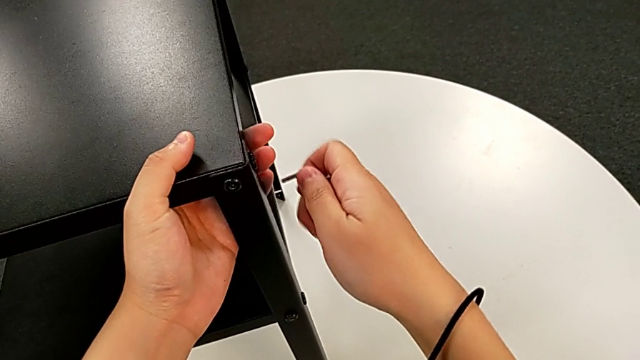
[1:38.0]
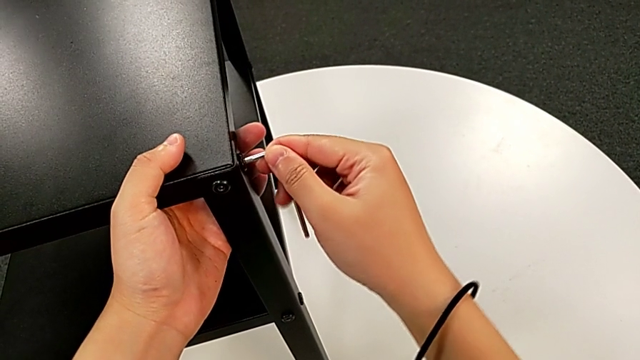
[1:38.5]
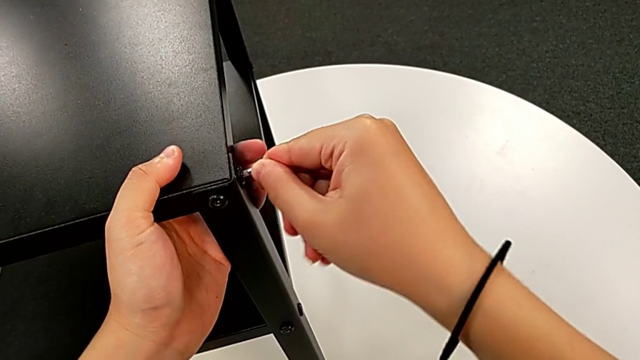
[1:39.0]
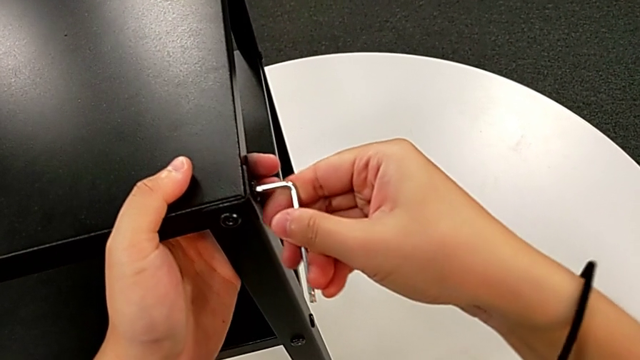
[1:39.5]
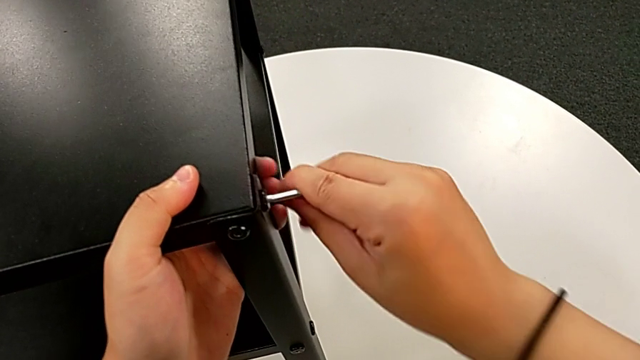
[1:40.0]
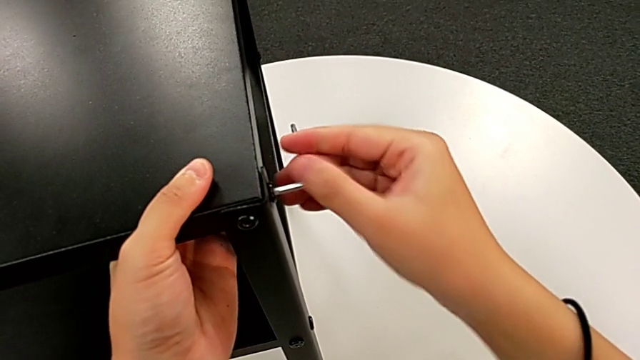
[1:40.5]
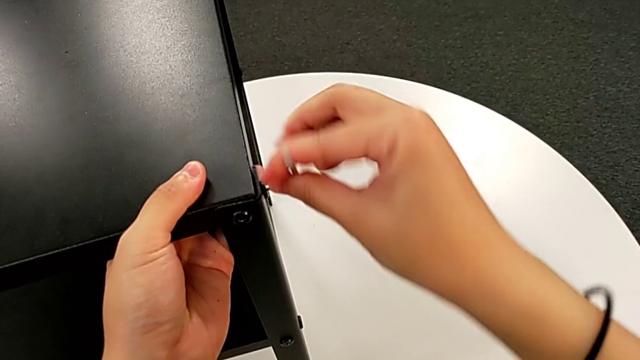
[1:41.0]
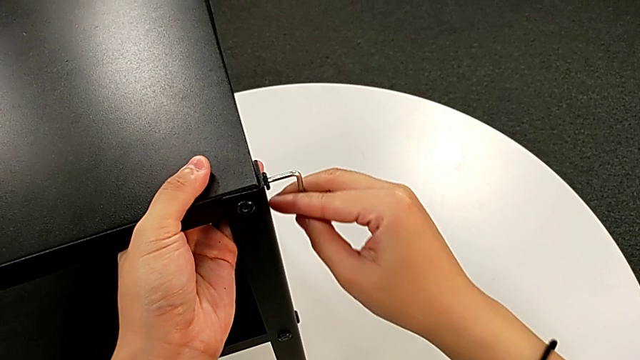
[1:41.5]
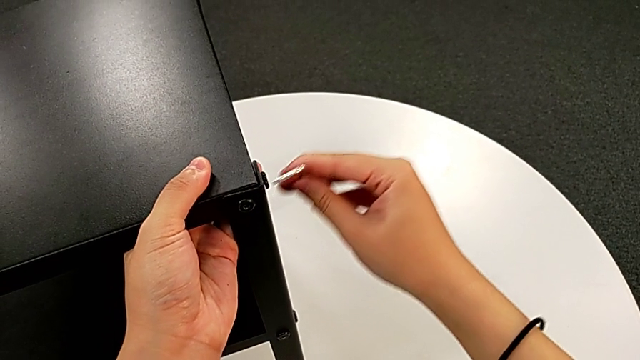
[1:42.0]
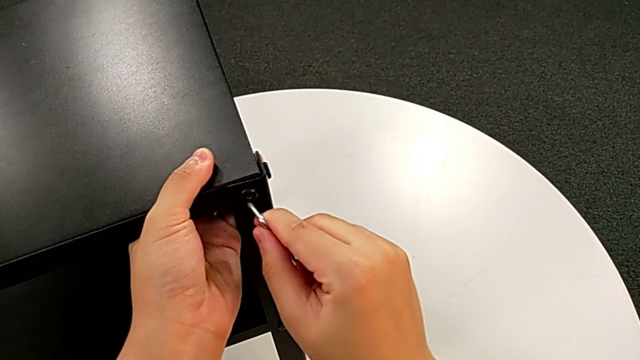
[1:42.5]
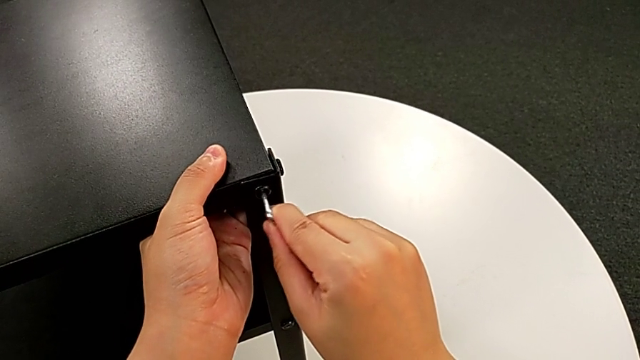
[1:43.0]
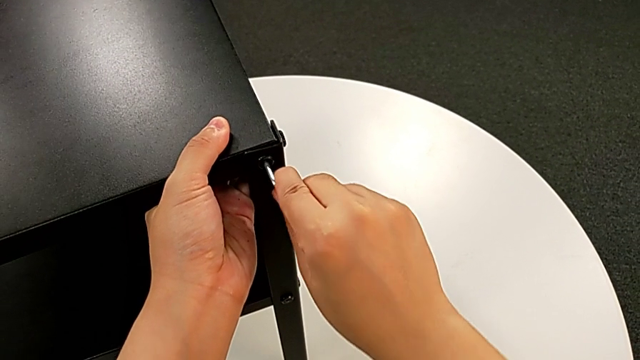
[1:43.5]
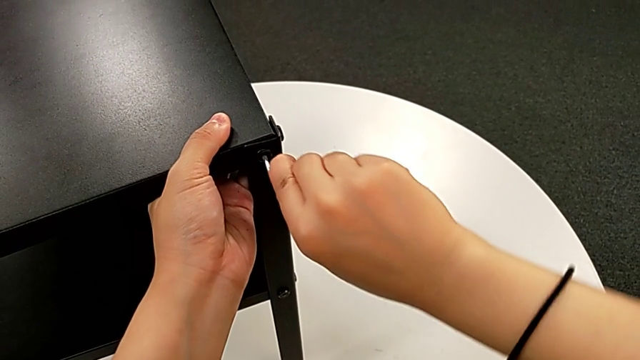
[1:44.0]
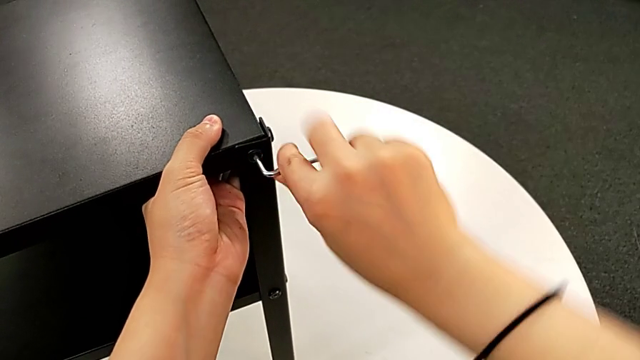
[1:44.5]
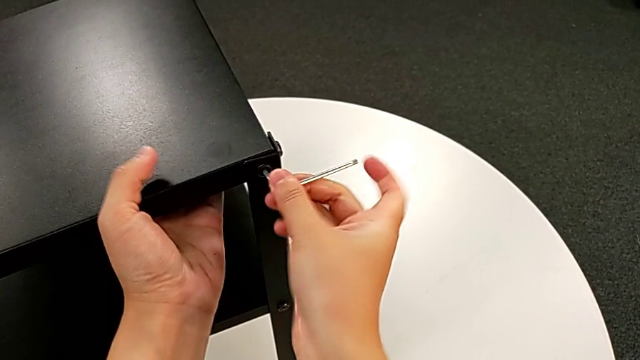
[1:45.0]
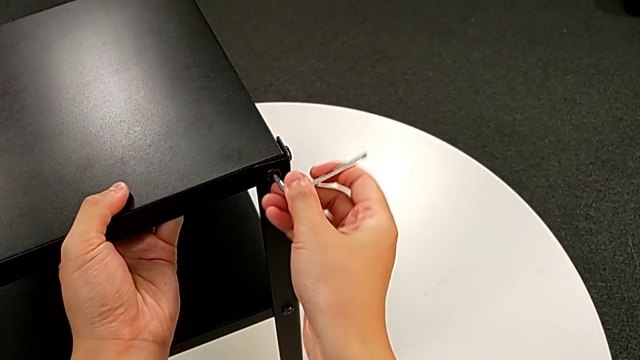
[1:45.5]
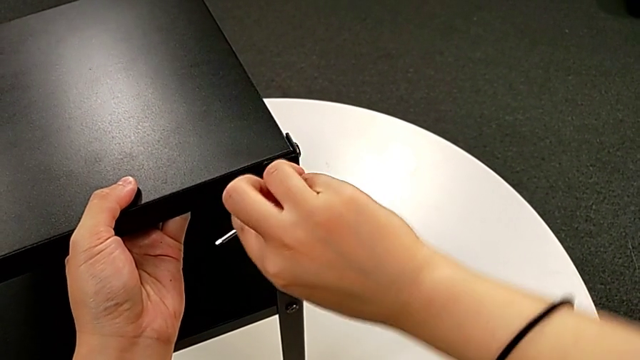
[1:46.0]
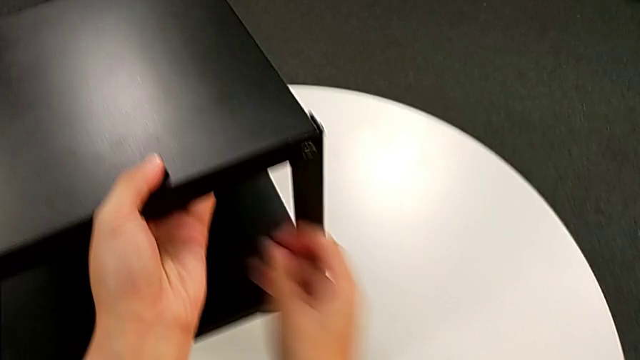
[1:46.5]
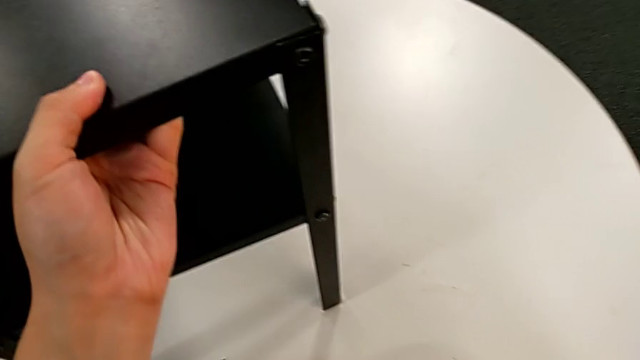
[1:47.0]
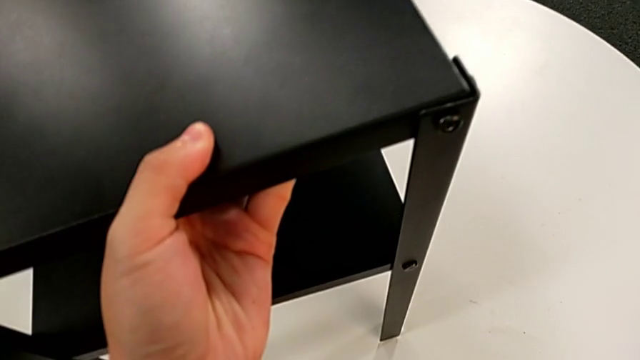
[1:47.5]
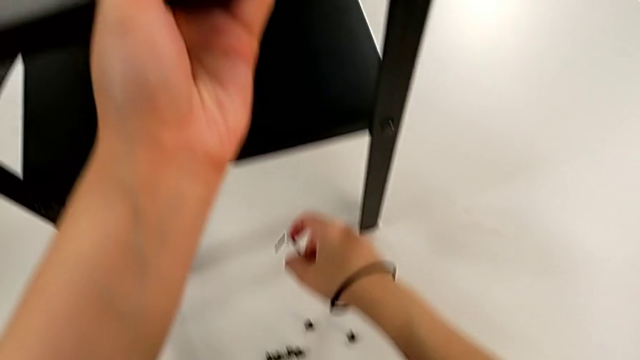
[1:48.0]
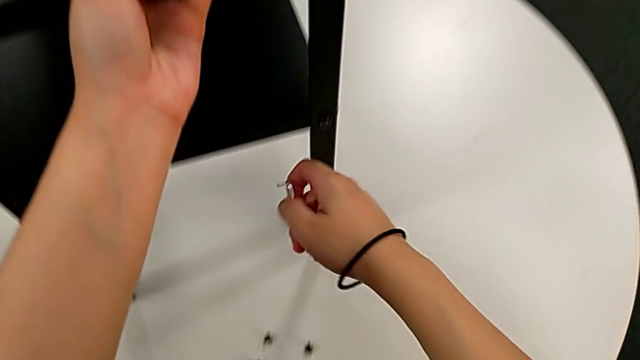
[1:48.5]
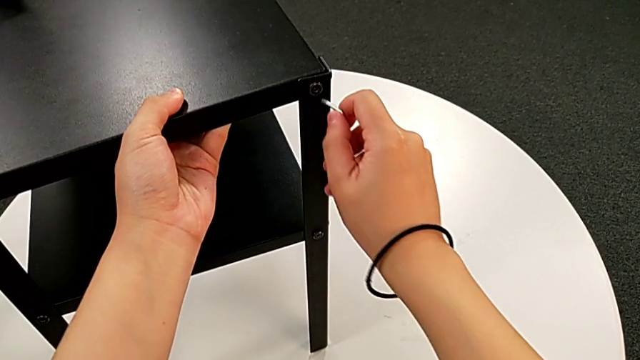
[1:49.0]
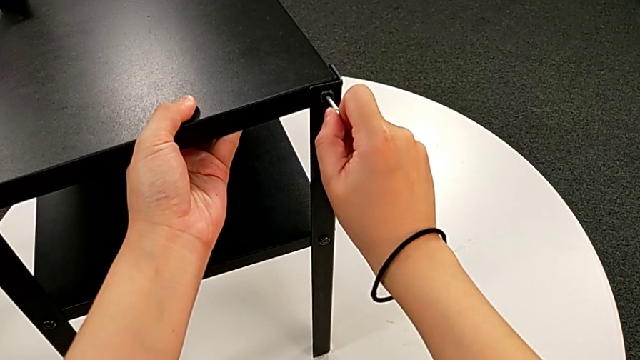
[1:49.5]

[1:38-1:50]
The camera wearer is disassembling the upper tray. They insert the Allen wrench, unscrew the hex socket head, withdraw the Allen wrench, insert it, unscrew the hex socket head, wrongly drop the Allen wrench, grab it, approach the hex socket head and insert the Allen wrench.

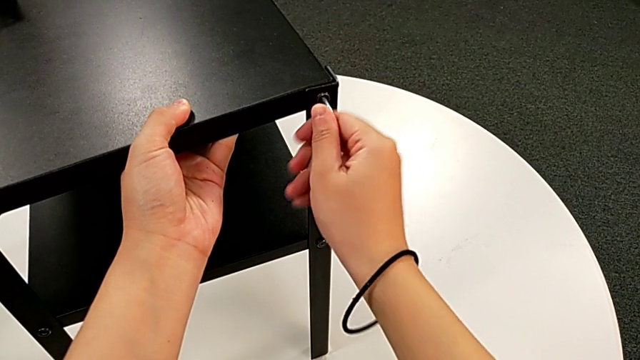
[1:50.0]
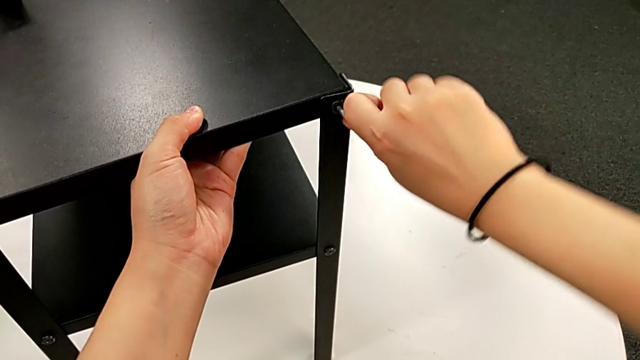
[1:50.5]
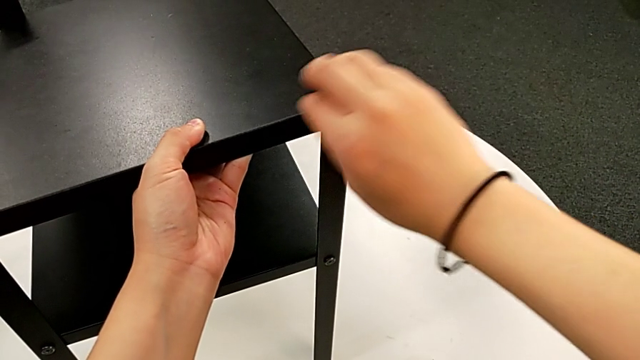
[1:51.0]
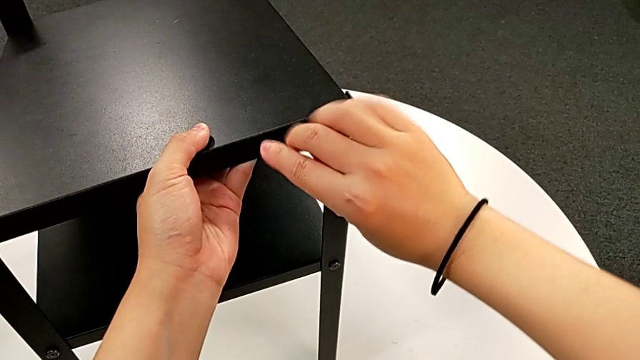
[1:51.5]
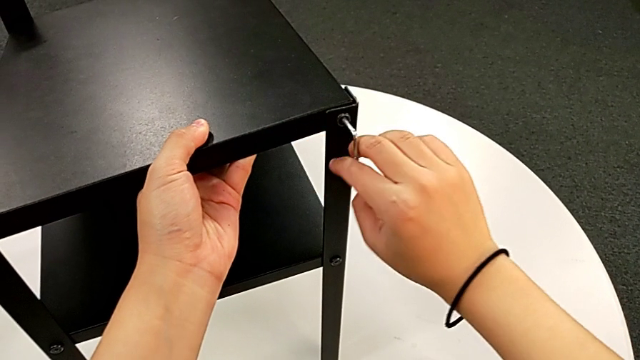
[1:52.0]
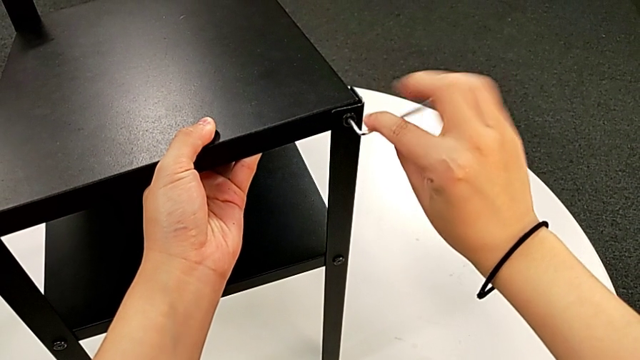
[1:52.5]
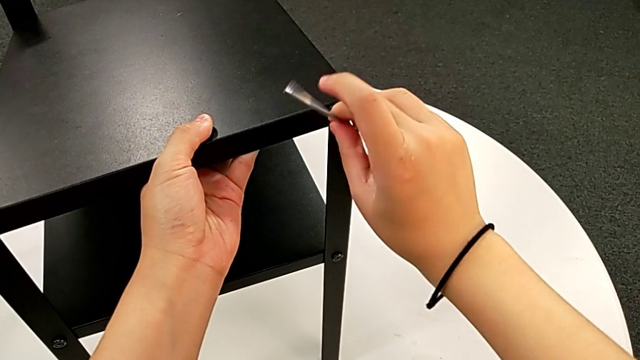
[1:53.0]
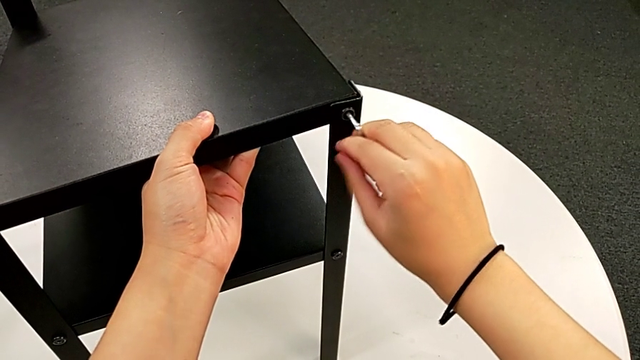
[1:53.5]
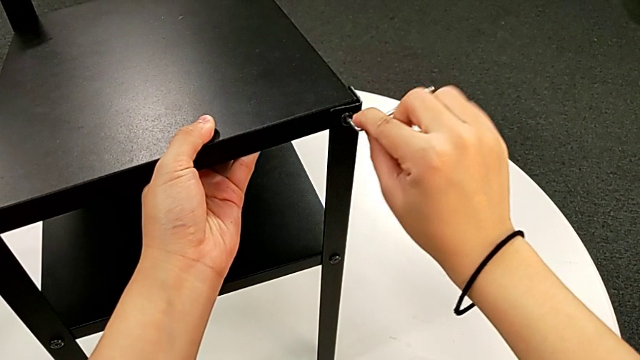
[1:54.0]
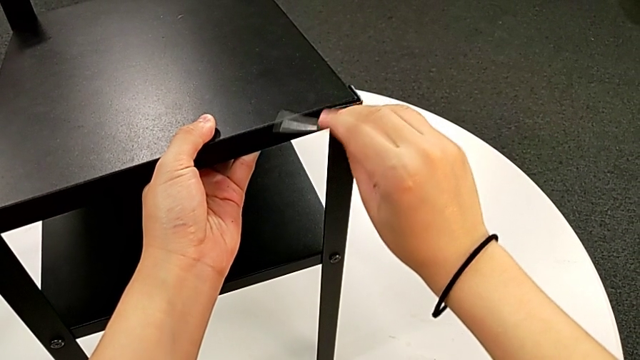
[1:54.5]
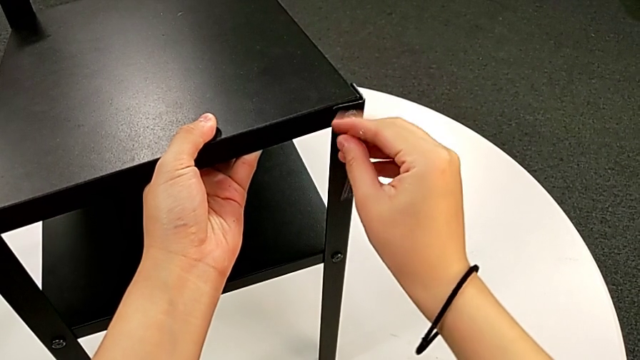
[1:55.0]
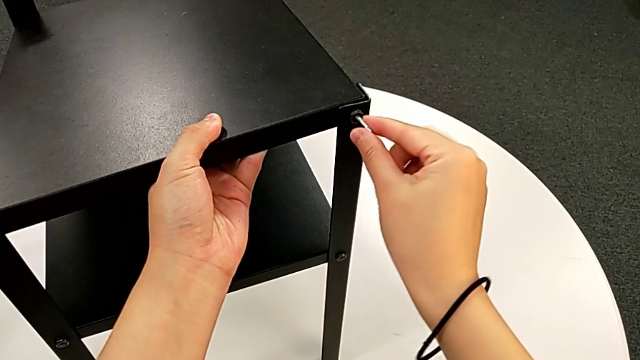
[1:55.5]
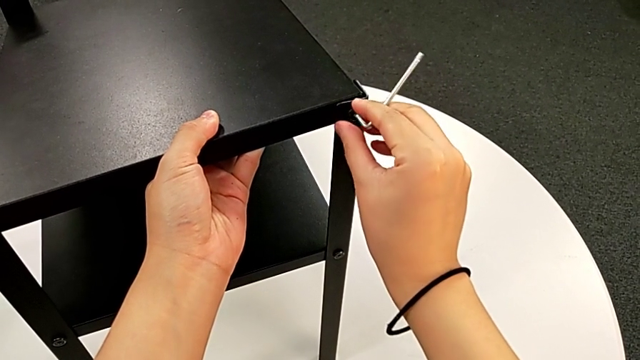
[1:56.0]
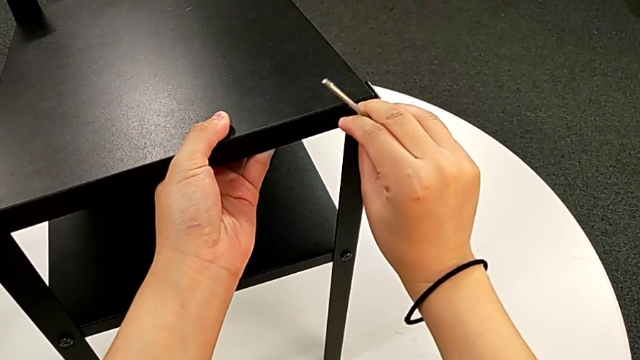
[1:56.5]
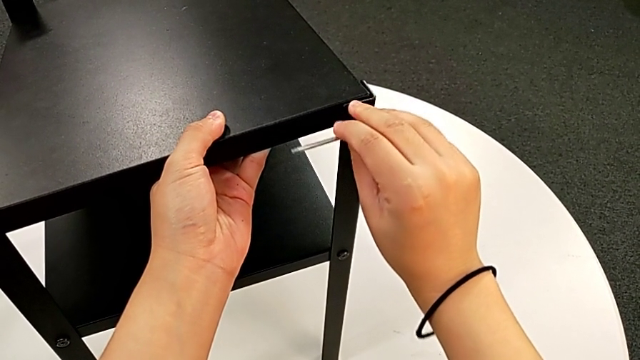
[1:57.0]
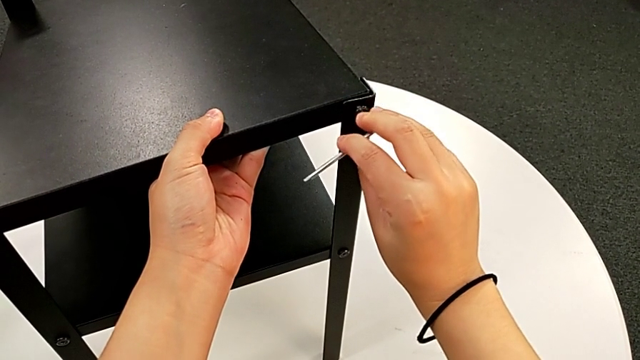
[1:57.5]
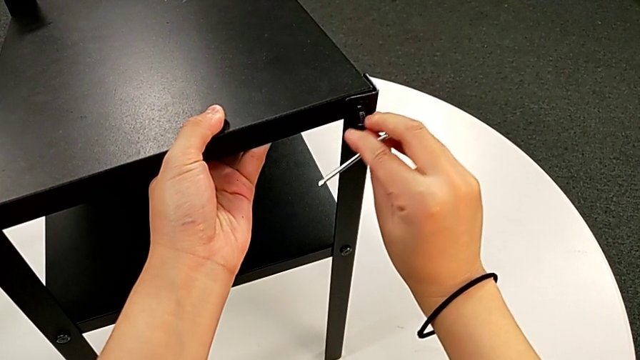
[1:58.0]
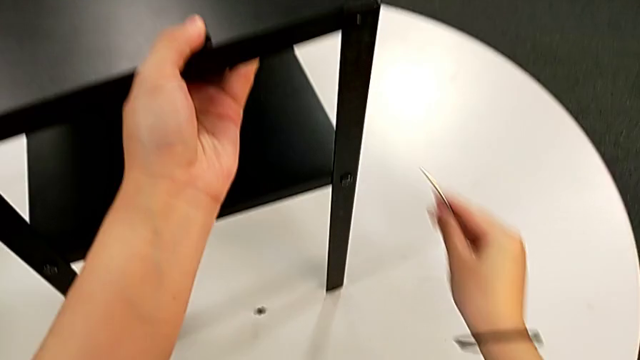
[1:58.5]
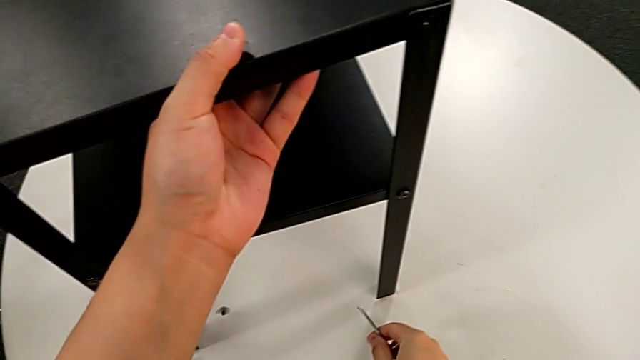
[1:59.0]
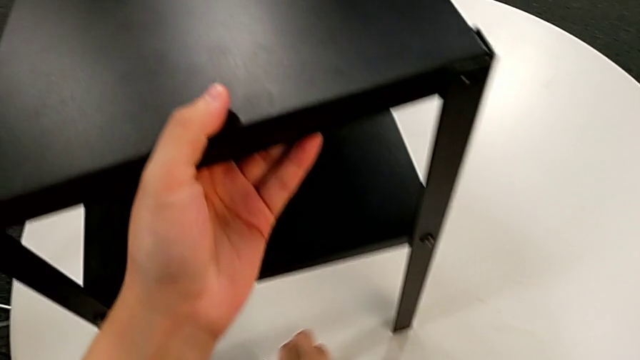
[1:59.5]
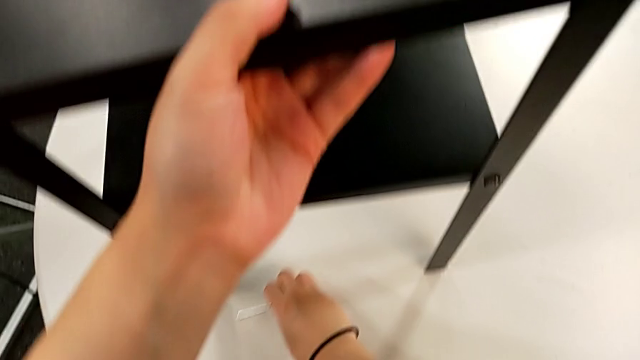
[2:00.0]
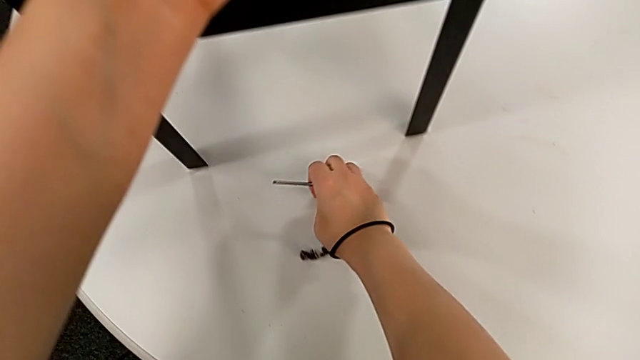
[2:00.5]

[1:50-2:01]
The camera wearer is disassembling the upper tray. They unscrew the hex socket head, disassemble it, withdraw the Allen wrench, wrongly drop the hex socket head and place it.
